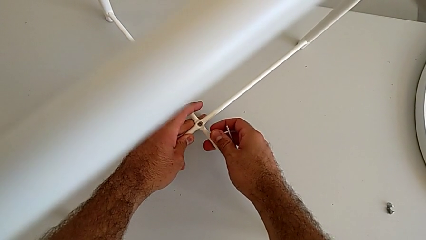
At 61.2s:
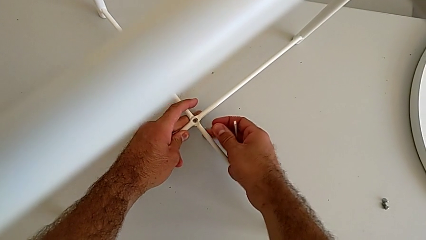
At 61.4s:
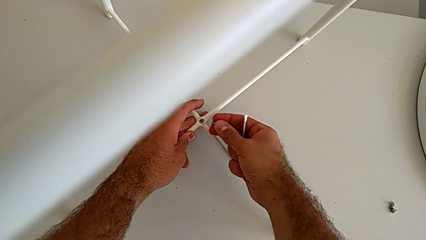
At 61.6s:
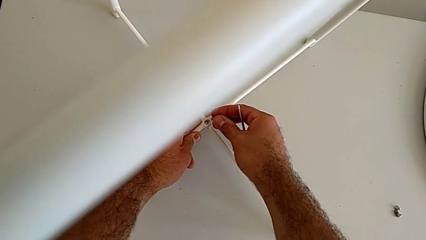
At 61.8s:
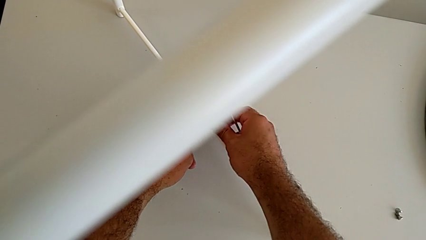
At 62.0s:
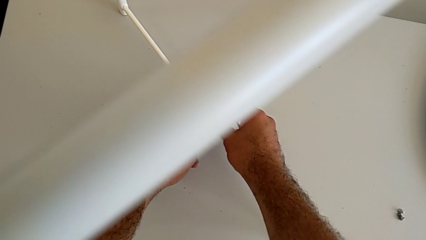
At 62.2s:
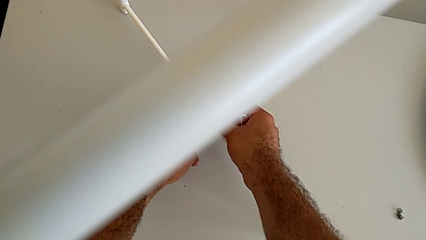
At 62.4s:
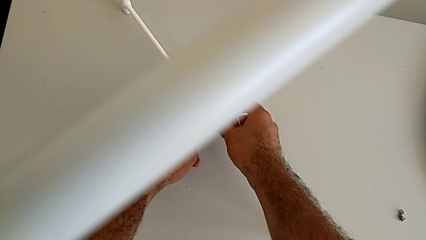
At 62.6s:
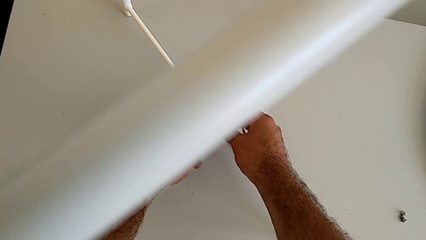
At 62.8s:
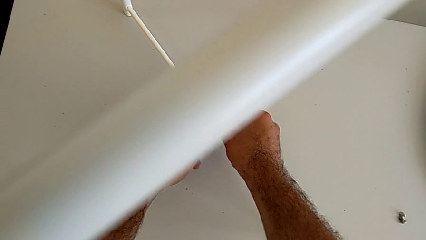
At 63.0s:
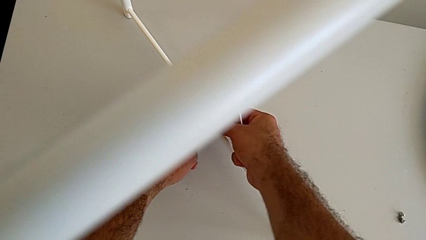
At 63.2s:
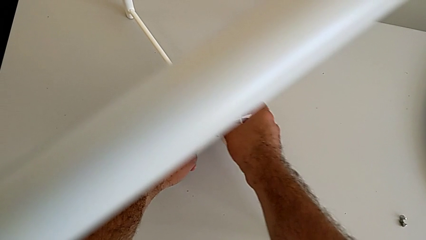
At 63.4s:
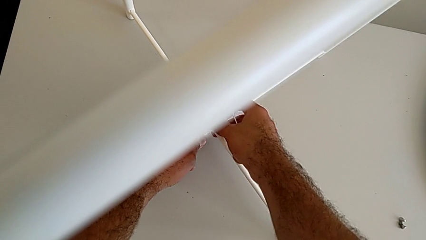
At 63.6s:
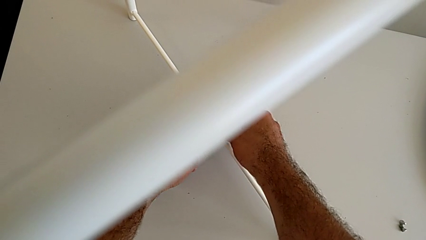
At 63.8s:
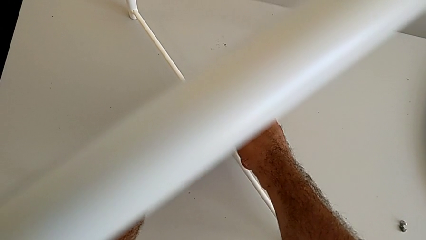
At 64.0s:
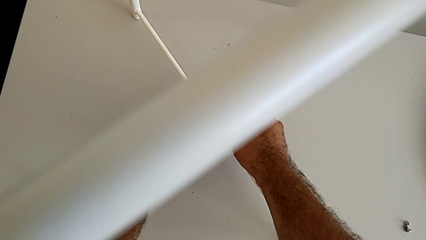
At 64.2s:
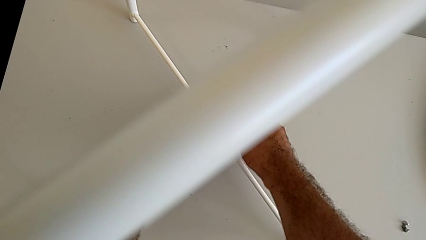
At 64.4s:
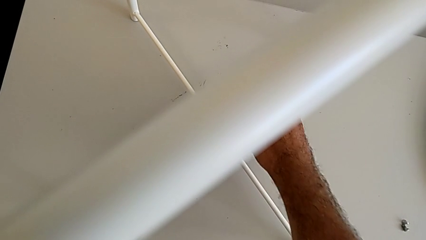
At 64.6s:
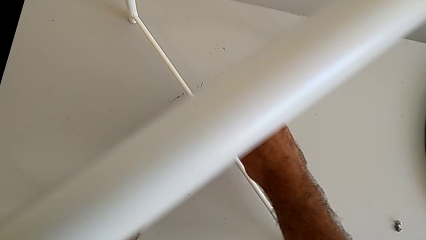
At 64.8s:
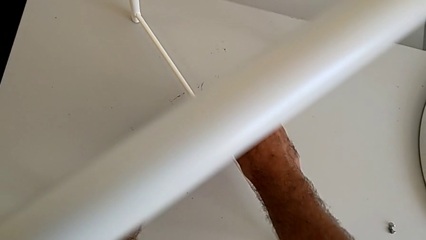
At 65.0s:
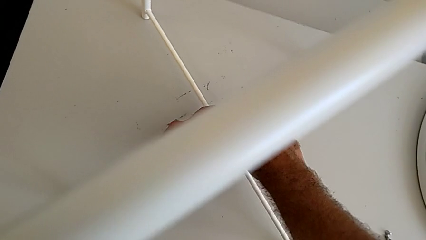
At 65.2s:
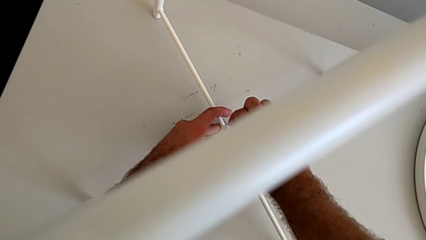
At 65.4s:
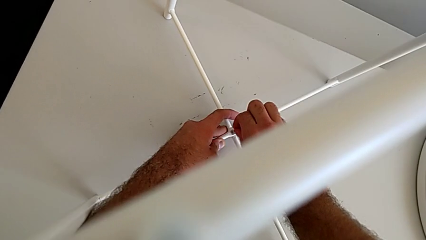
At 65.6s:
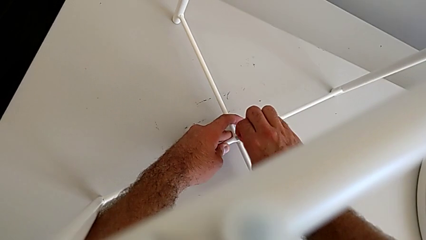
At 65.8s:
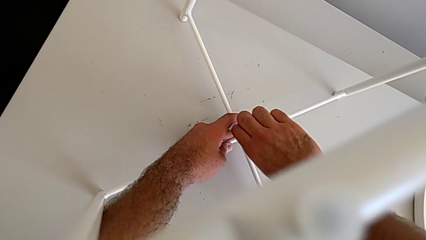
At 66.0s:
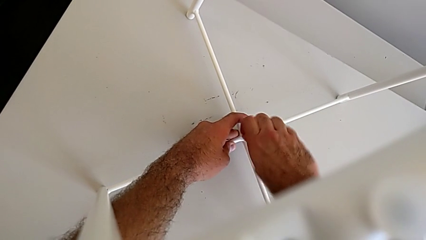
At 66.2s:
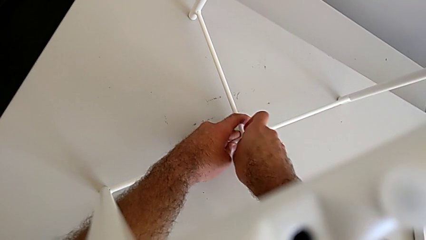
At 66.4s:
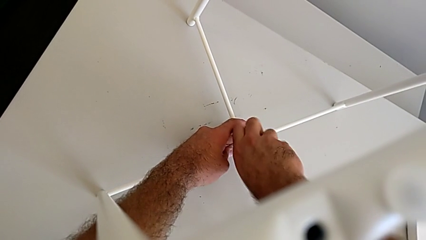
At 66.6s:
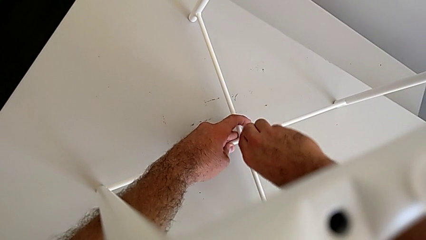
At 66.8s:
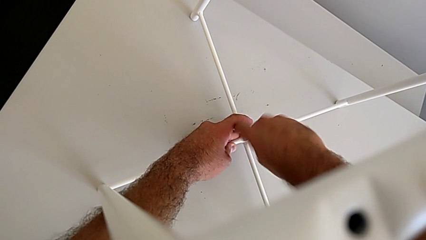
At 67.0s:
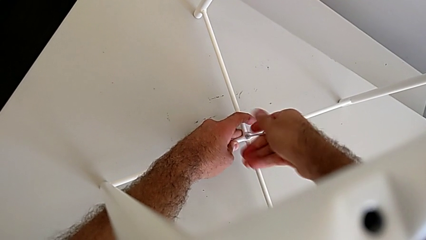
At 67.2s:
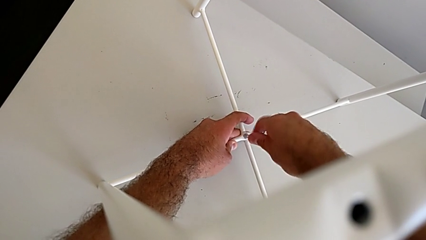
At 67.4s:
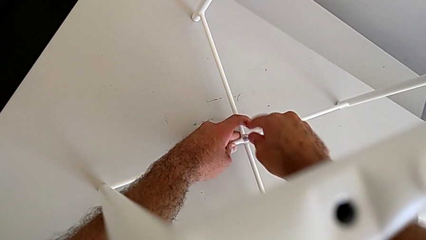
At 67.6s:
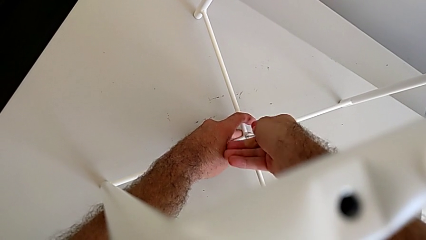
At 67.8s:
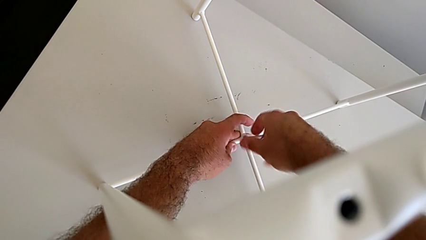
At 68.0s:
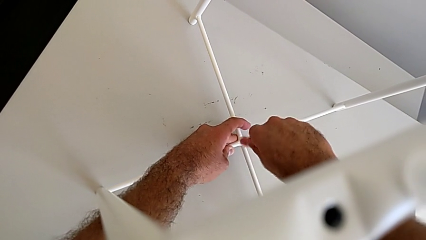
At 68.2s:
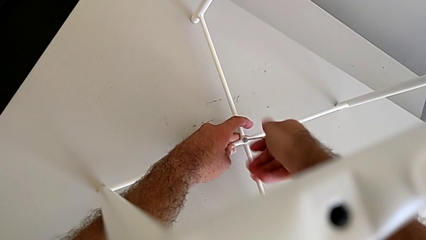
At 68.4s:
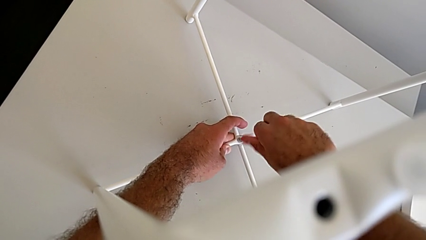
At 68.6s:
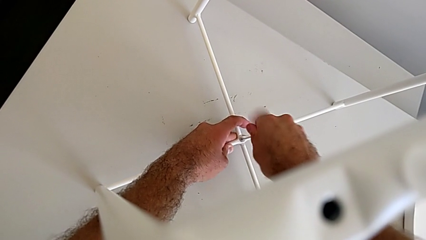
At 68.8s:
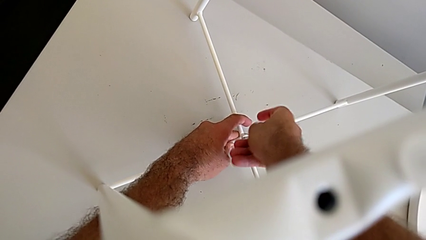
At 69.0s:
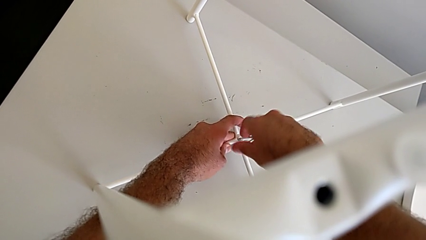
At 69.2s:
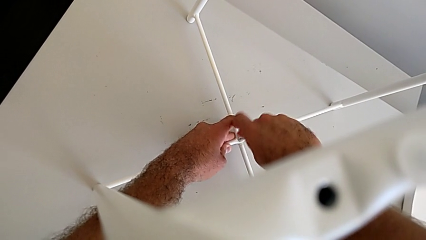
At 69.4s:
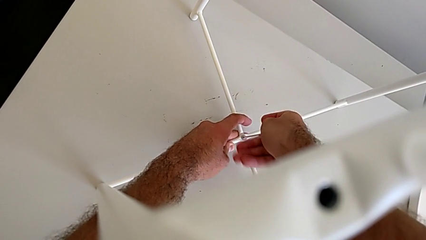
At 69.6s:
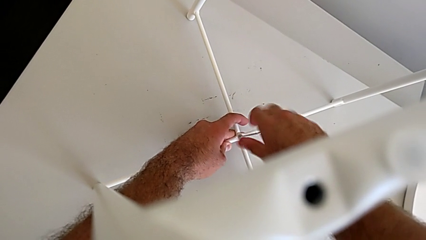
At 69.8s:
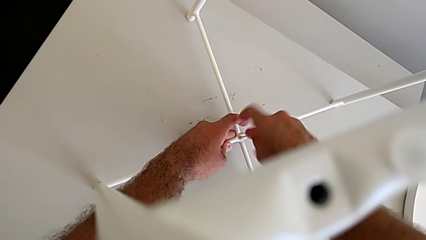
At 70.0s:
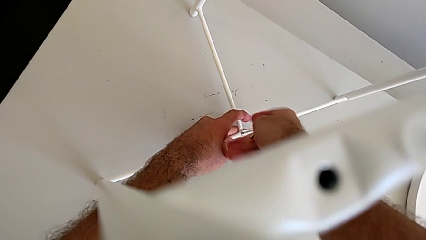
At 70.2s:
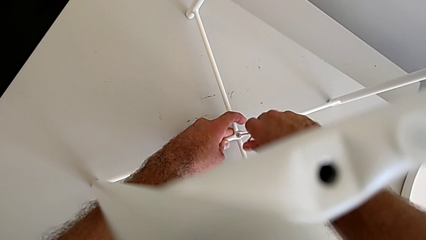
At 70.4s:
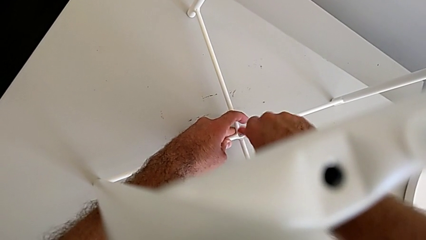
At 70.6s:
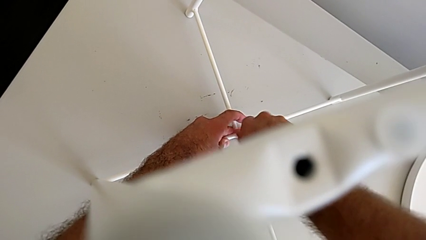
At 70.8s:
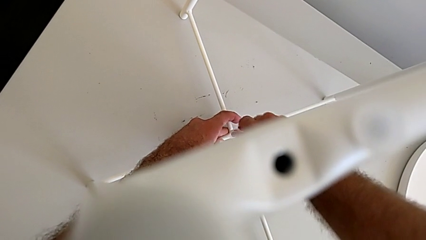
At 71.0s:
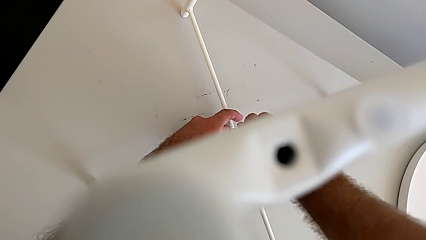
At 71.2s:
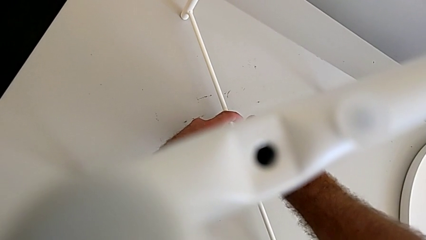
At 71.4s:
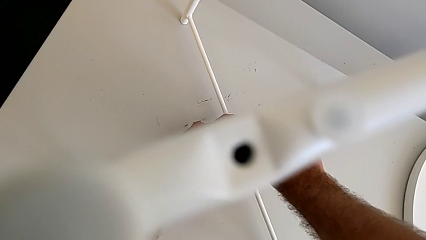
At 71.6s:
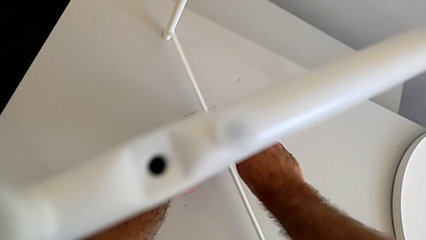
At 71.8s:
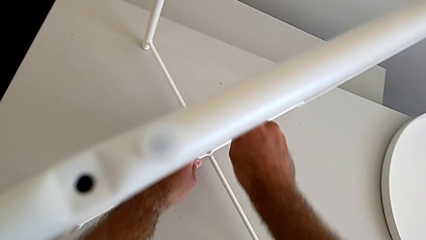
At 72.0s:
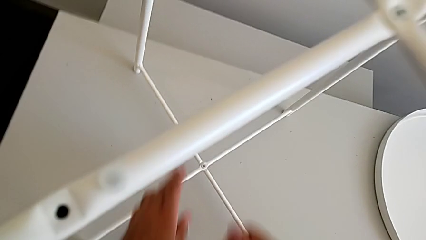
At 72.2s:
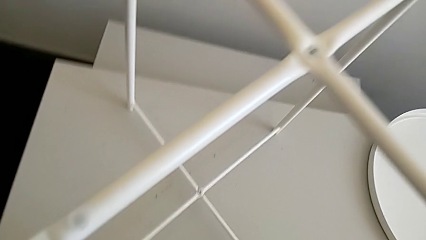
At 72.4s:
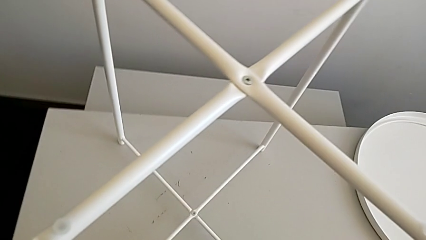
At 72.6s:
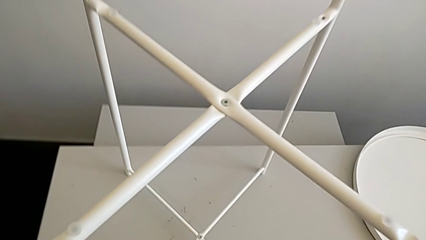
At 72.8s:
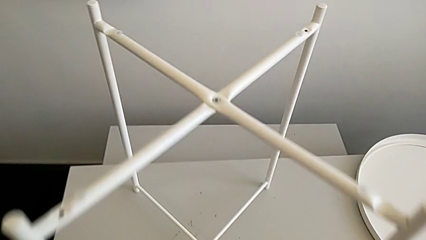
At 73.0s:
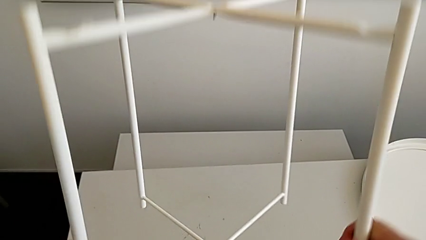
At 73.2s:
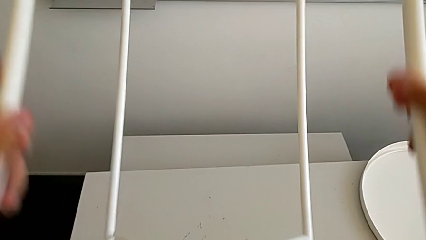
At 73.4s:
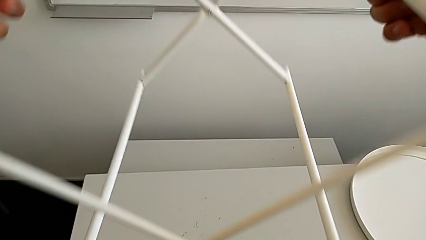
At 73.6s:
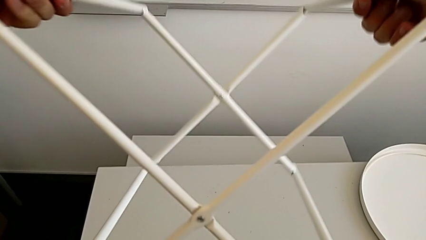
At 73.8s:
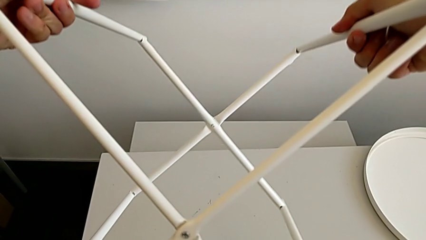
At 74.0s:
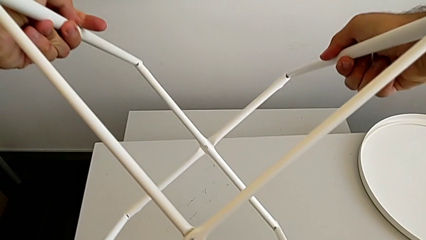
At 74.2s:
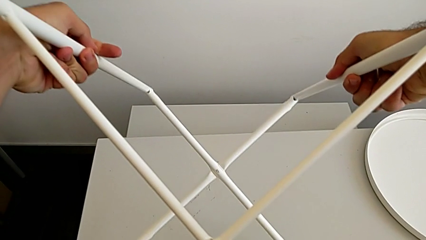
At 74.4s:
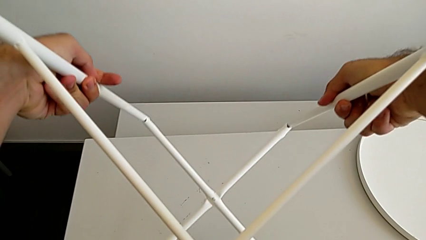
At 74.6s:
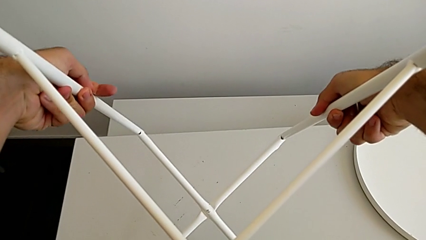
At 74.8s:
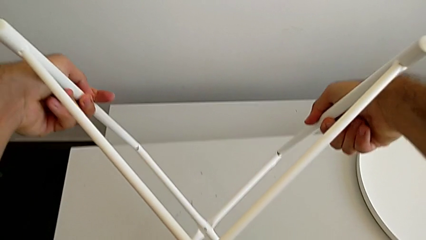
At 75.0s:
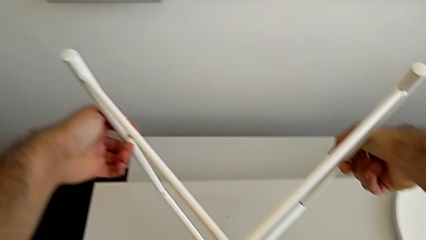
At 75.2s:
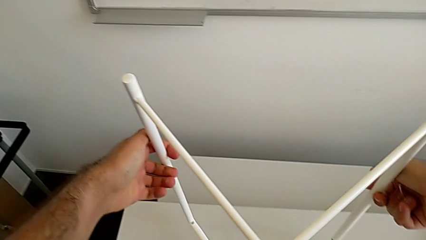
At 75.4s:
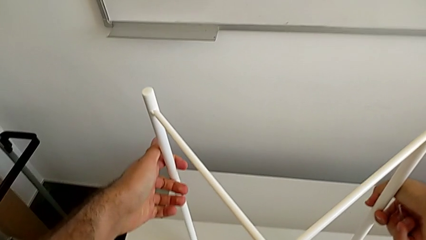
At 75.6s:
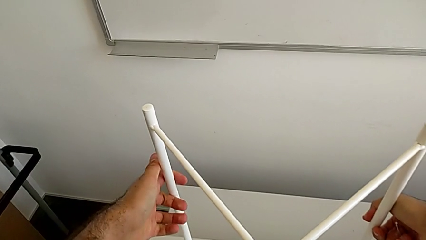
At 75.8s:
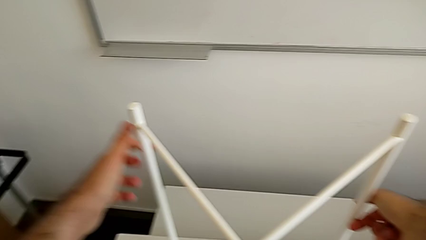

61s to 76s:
The camera wearer is assembling the bottom screw. They insert the hex socket head, insert the Allen wrench, screw the hex socket head, withdraw the Allen wrench and rotate the leg.

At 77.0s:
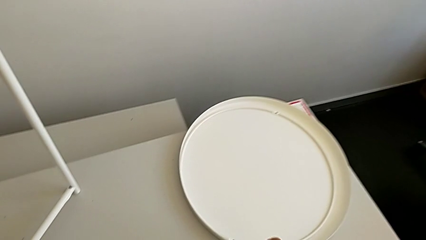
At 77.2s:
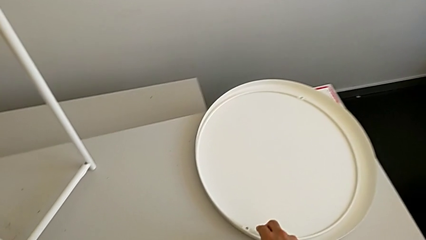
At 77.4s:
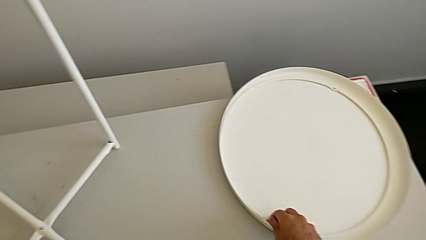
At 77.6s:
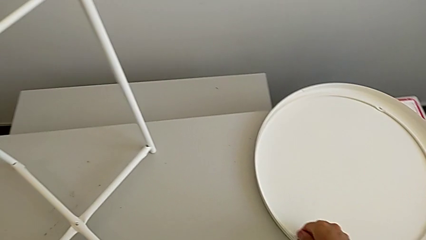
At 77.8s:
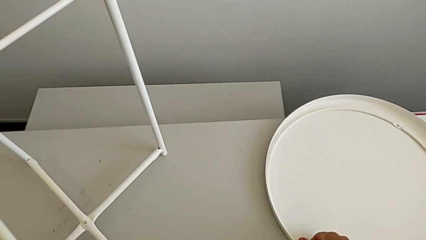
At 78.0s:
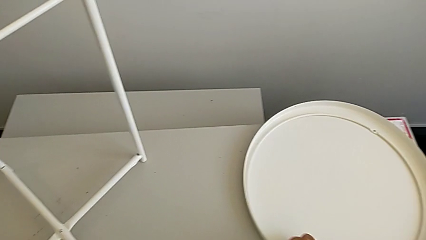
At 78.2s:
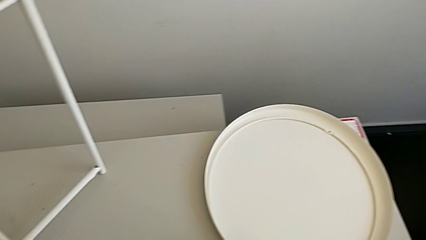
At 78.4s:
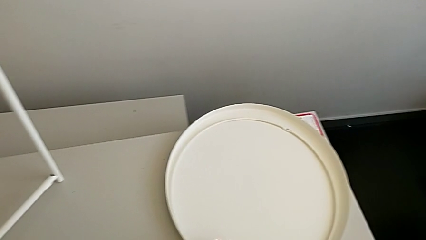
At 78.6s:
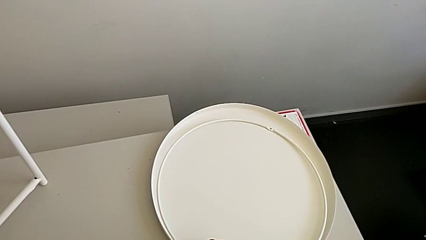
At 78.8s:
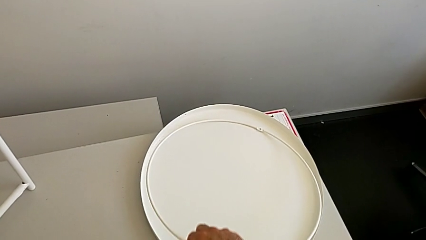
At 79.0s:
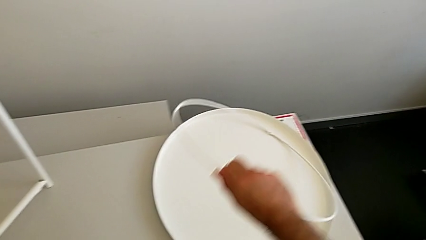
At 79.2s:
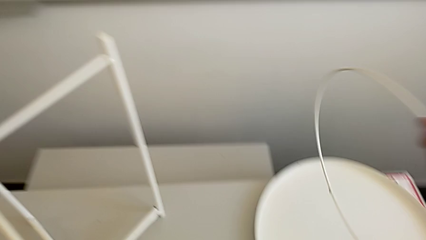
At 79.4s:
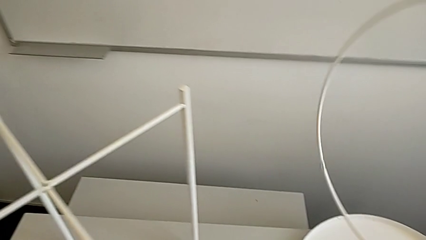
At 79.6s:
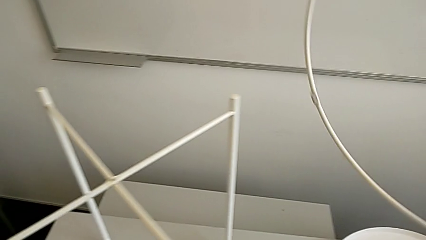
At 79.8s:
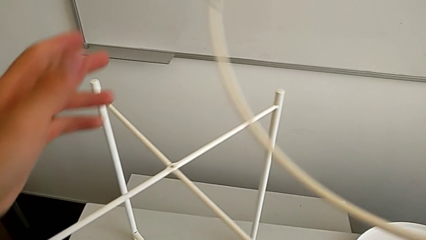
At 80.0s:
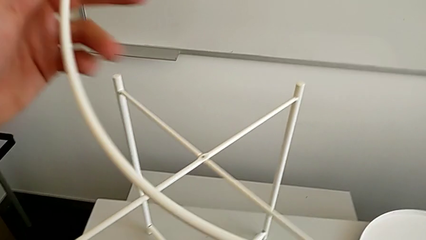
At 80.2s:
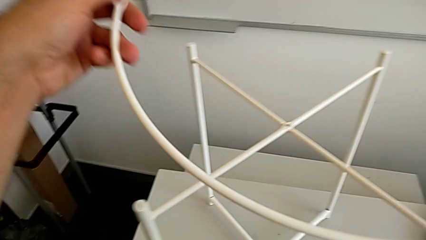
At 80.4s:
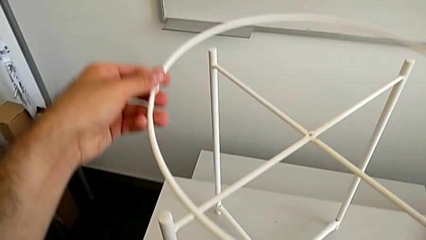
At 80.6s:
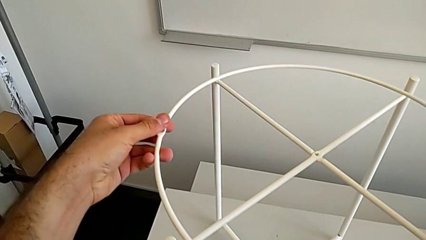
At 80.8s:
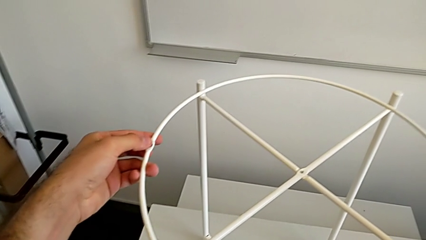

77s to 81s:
The camera wearer is inserting the circle on the legs. They approach the circle and grab it.
